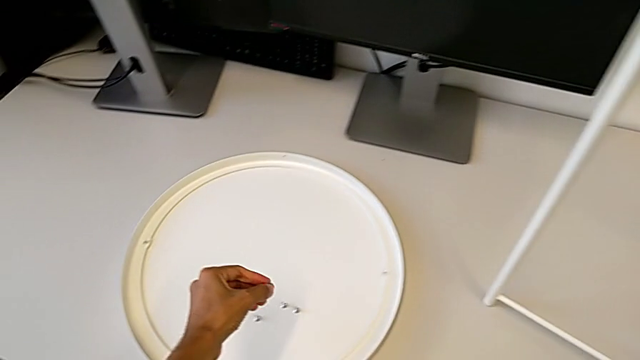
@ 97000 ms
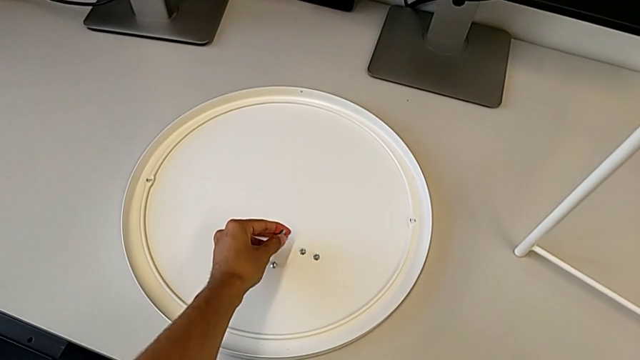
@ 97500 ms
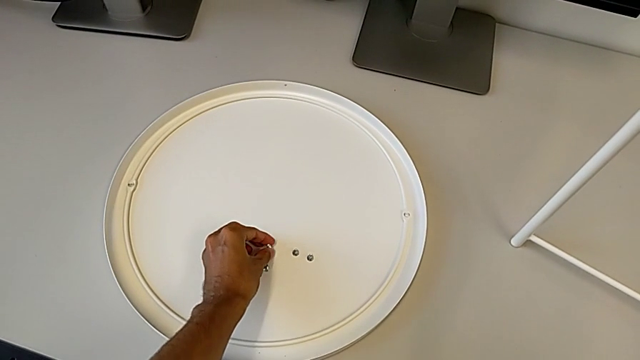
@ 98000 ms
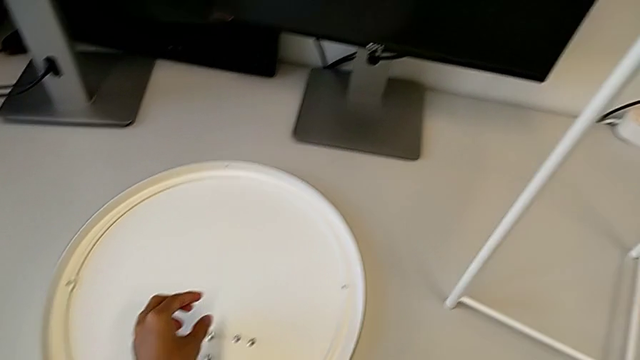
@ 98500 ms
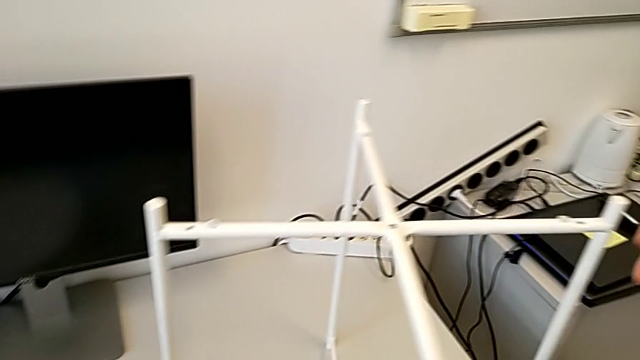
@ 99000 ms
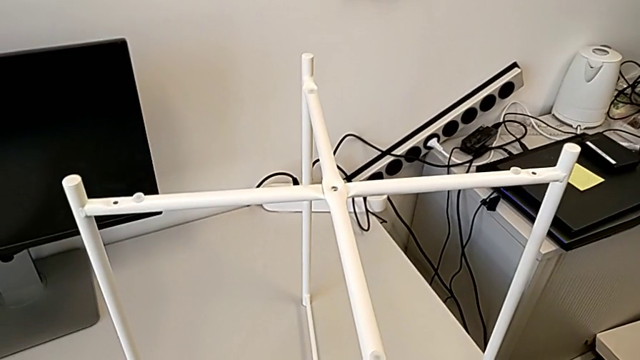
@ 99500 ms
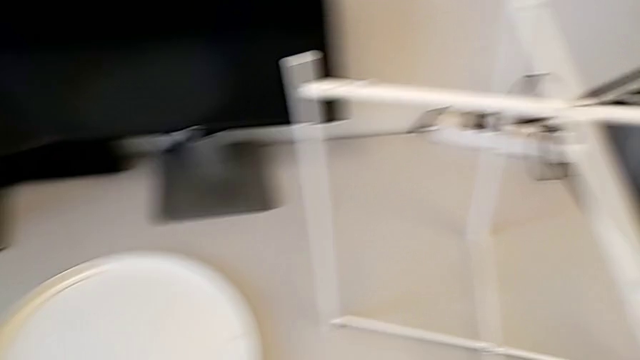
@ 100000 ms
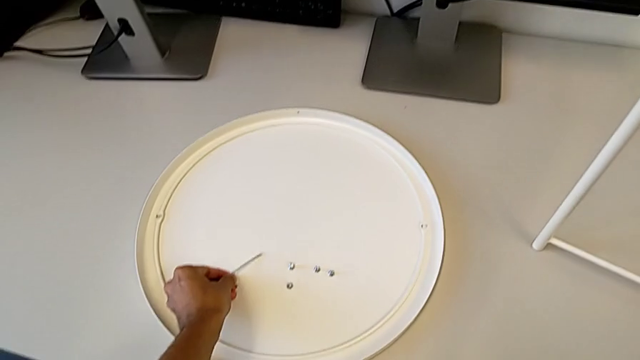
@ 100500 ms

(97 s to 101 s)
The camera wearer is unscrewing the top hex socket head of the base. They place the hex socket head, grab the Allen wrench and place it.

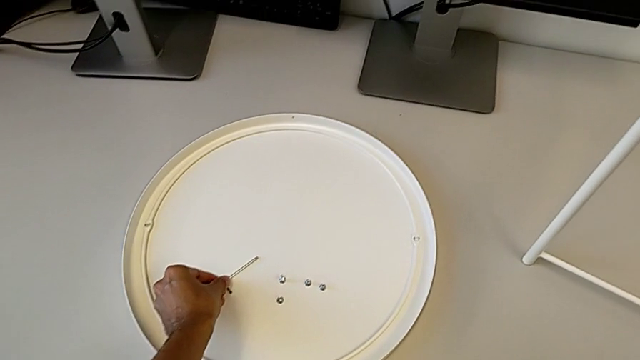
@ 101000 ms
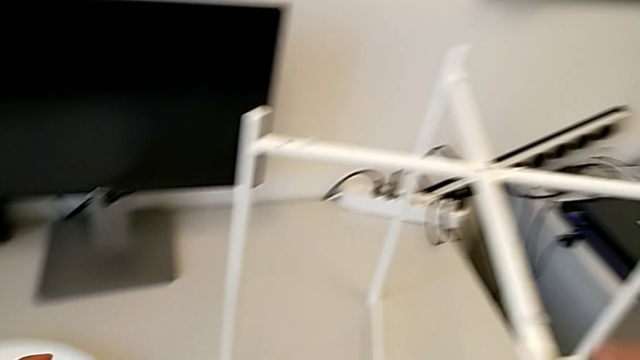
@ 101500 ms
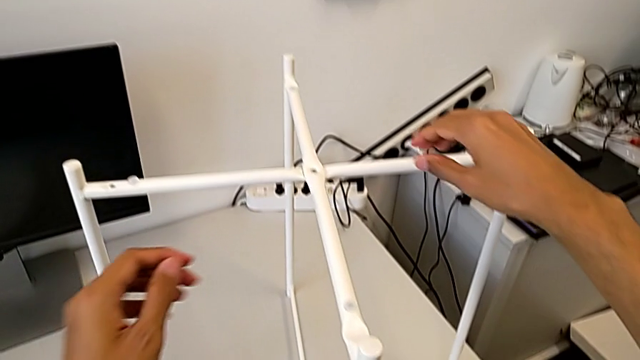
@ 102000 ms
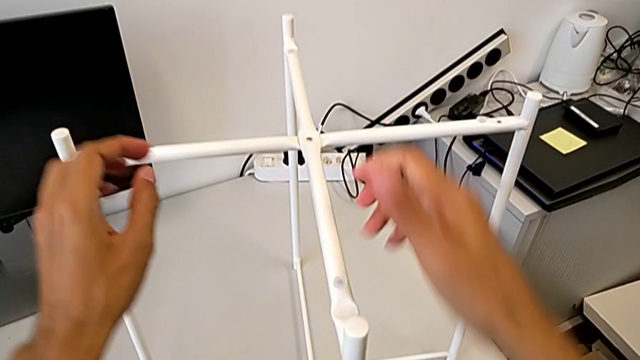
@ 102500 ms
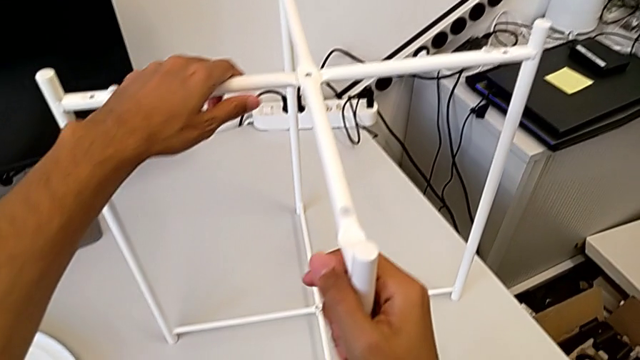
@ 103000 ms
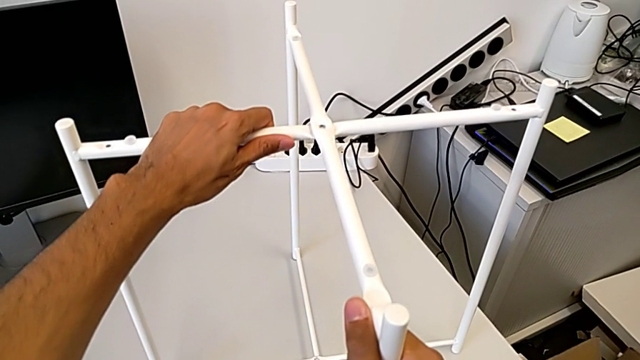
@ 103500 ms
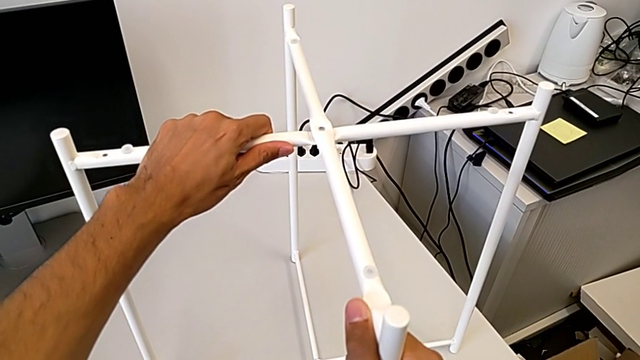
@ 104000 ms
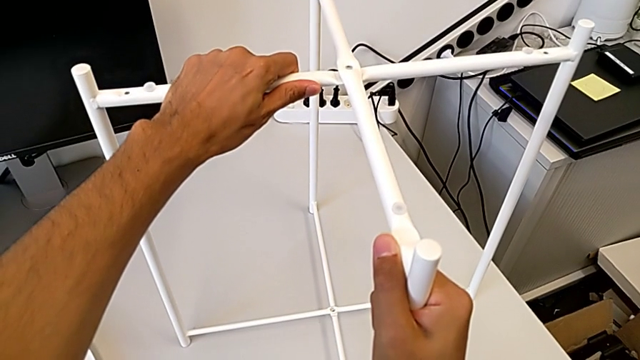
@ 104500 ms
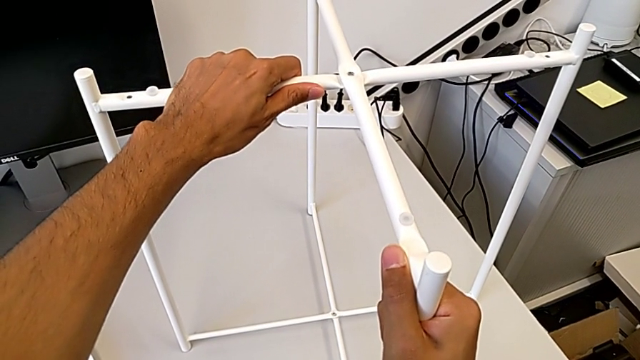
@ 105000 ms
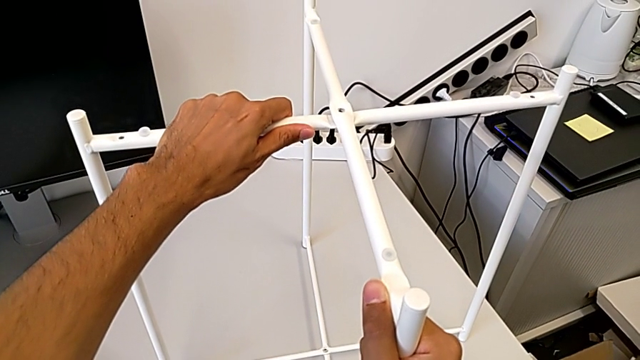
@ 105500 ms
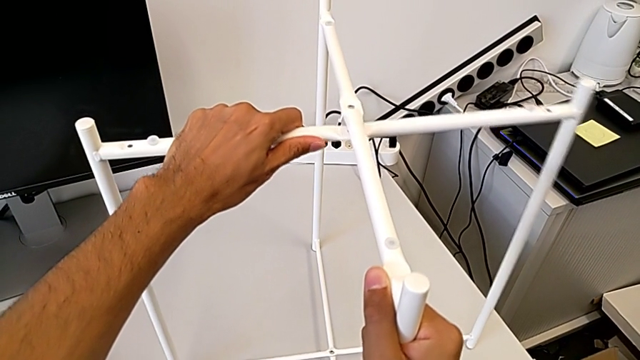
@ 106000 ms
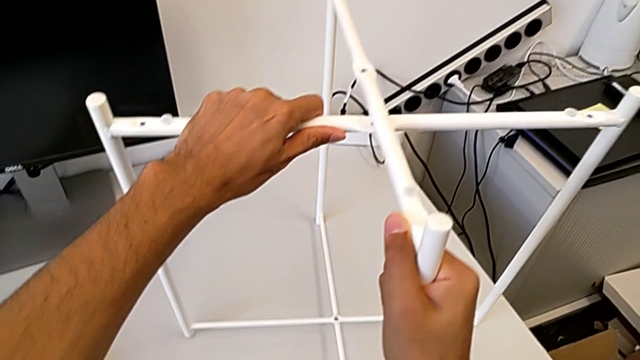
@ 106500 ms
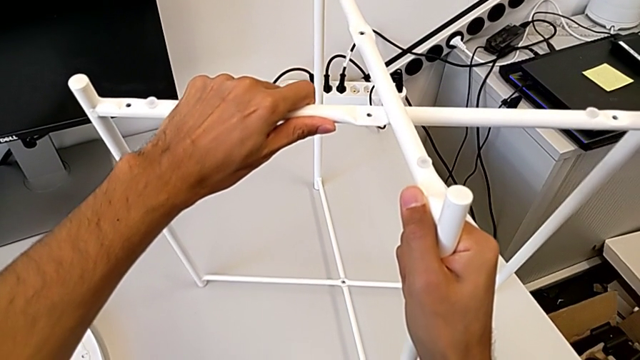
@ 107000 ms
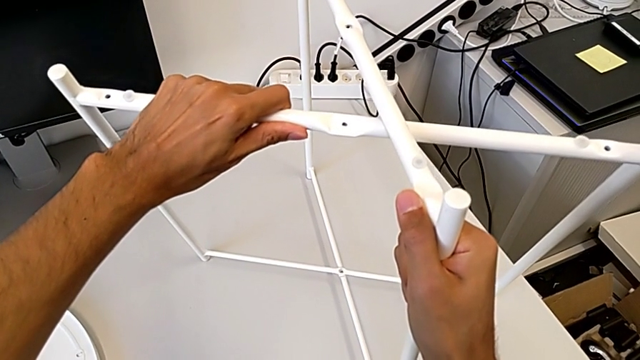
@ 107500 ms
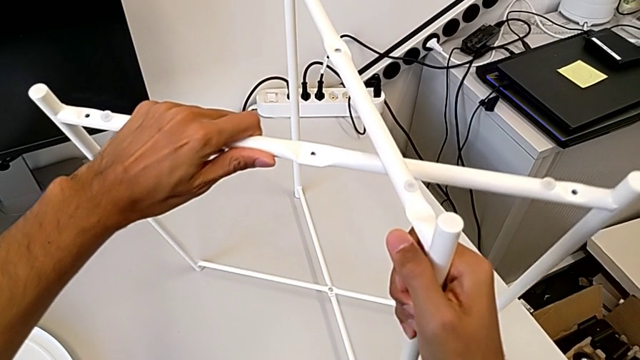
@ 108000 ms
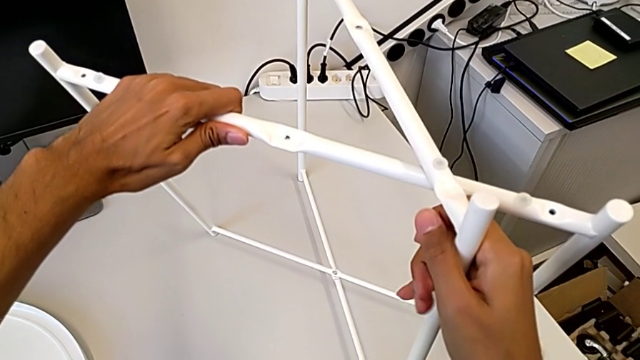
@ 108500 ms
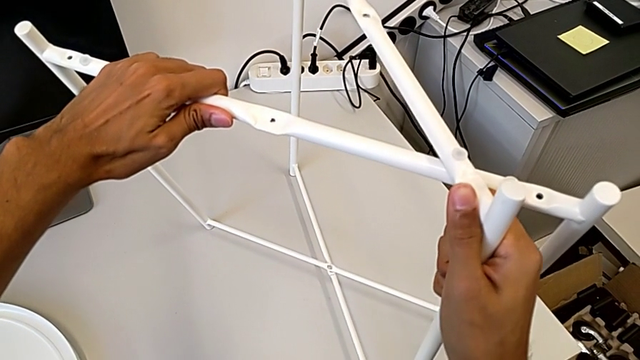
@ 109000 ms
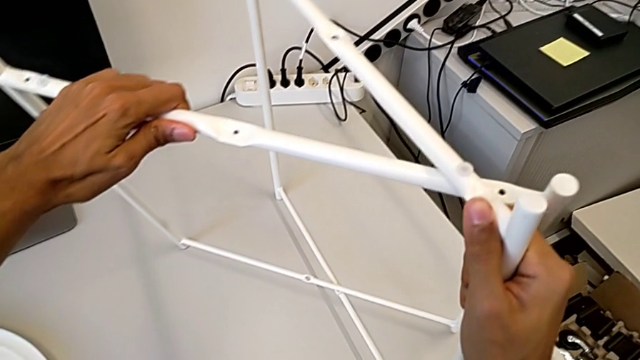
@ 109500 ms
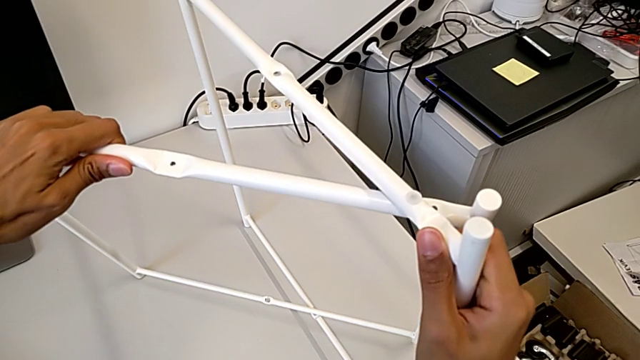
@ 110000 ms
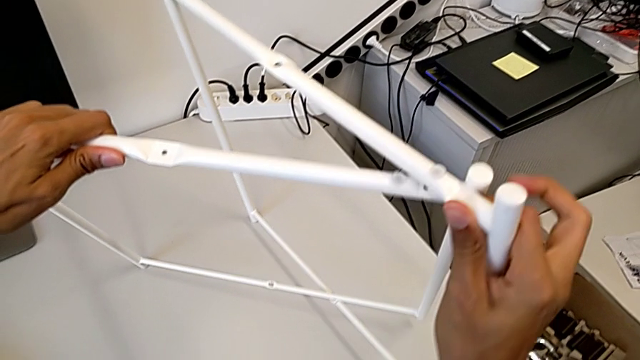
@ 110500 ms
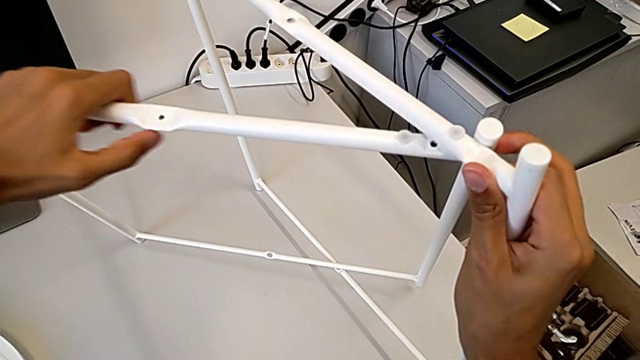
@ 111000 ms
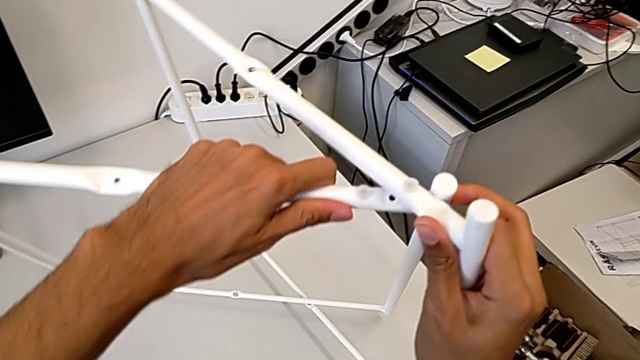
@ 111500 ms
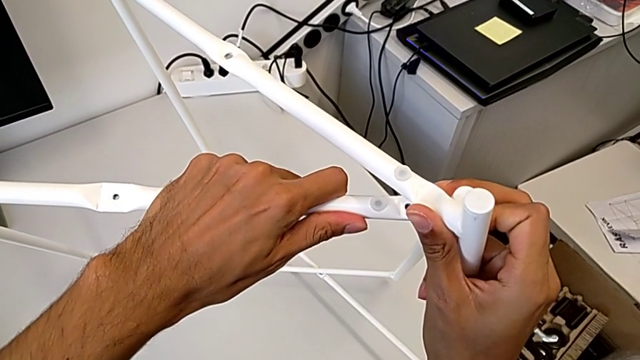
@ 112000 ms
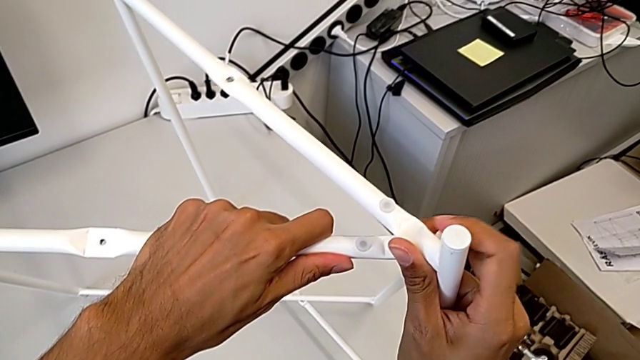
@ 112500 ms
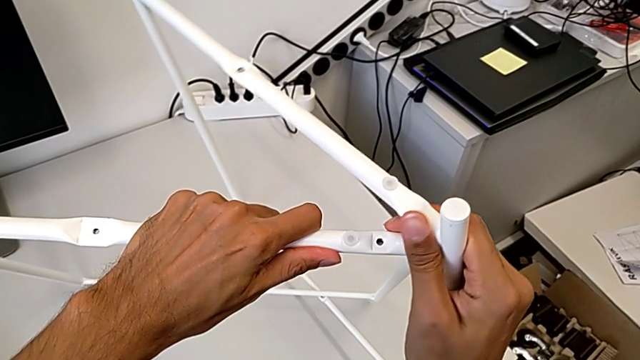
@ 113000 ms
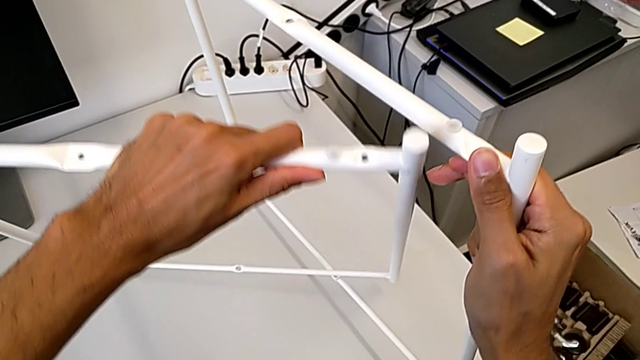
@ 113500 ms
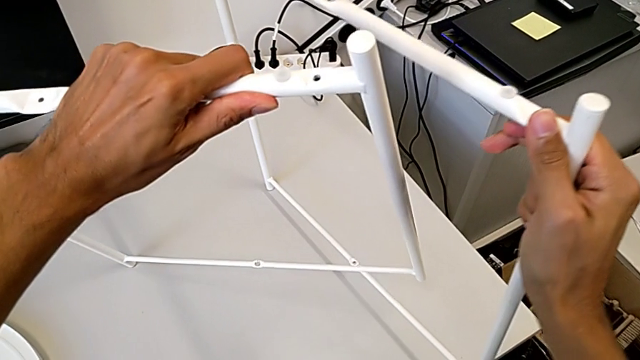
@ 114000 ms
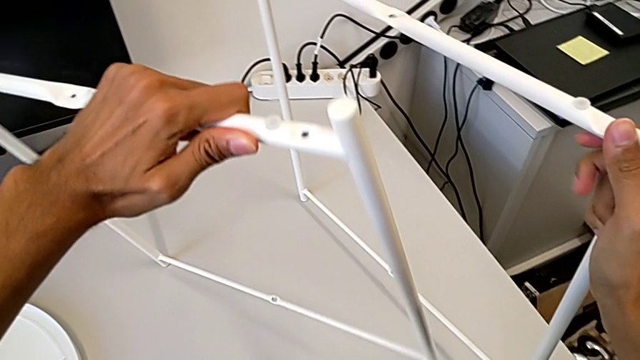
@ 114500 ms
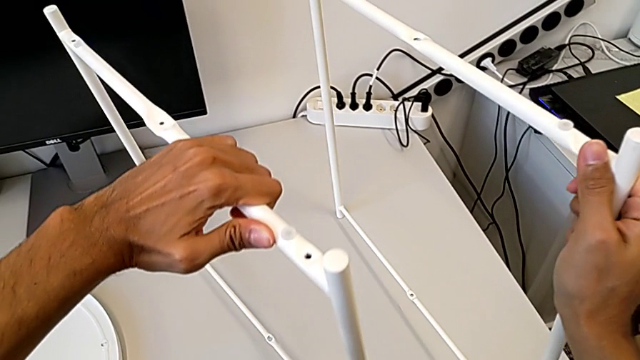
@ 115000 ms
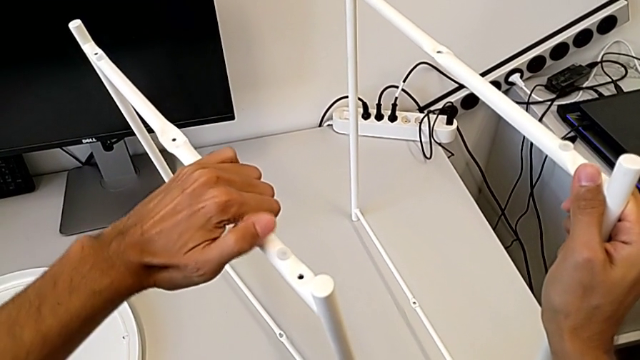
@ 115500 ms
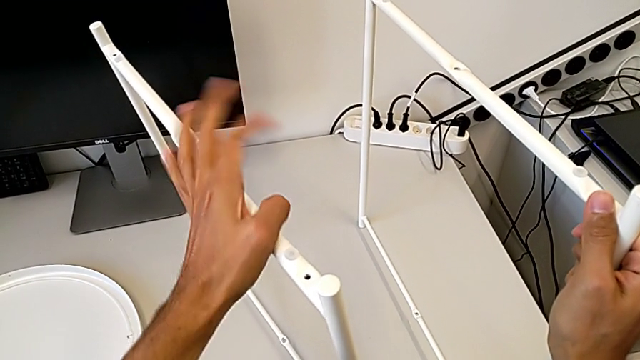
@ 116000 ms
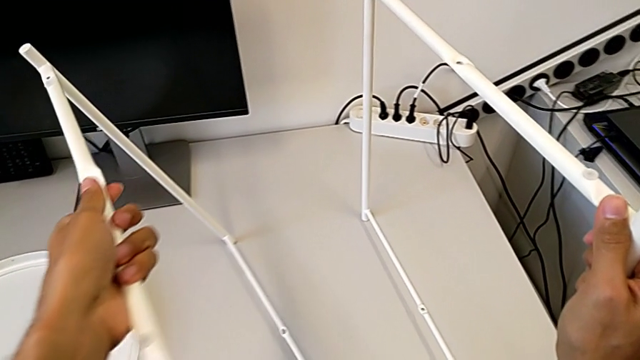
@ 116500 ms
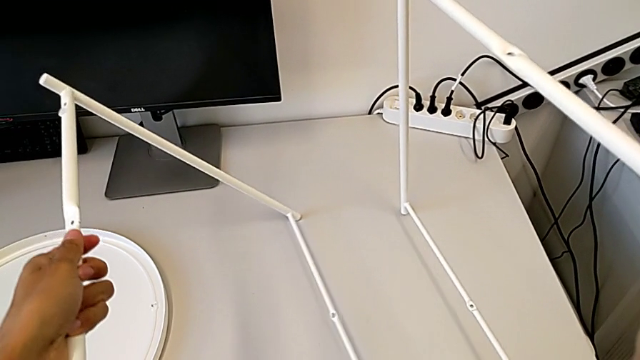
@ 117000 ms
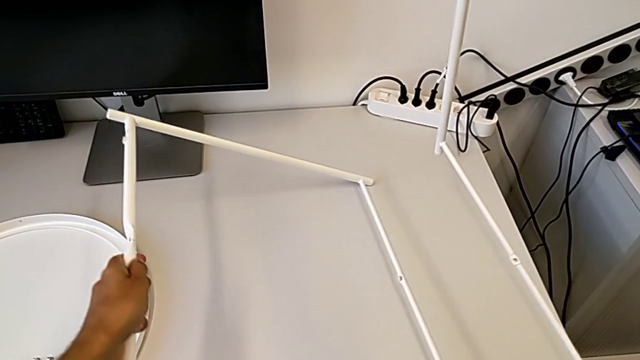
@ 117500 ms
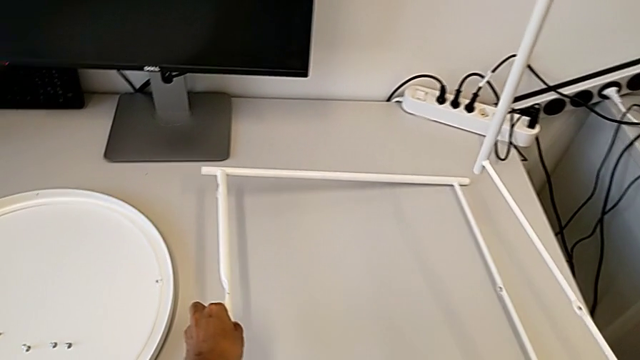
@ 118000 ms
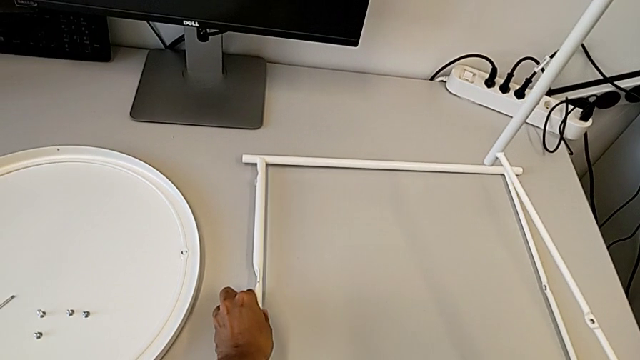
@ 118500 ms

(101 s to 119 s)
The camera wearer is disassembling the base. They grab the leg, hold it, disassemble it and place it.
